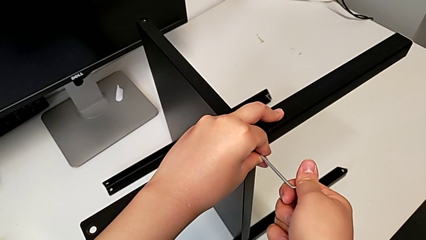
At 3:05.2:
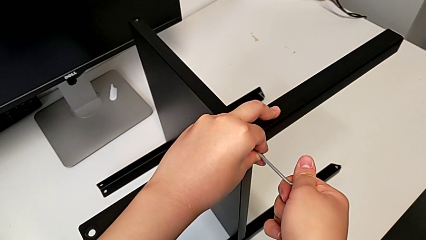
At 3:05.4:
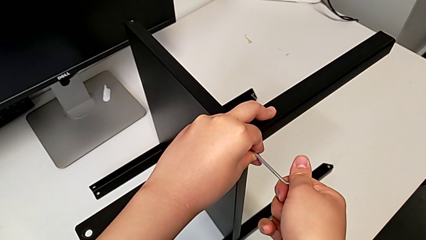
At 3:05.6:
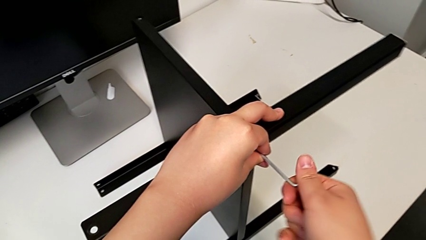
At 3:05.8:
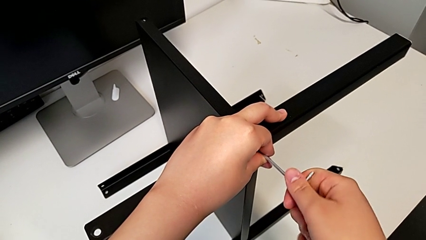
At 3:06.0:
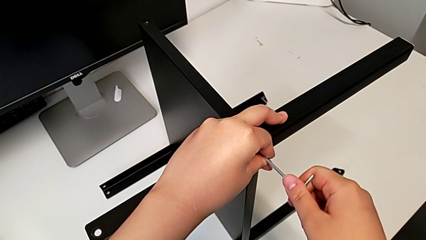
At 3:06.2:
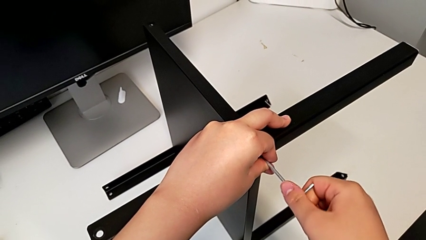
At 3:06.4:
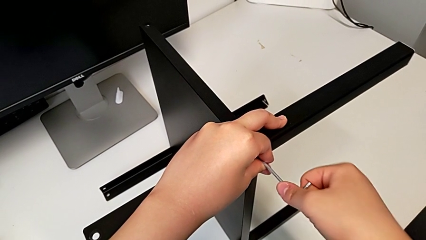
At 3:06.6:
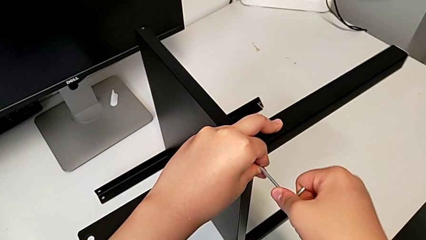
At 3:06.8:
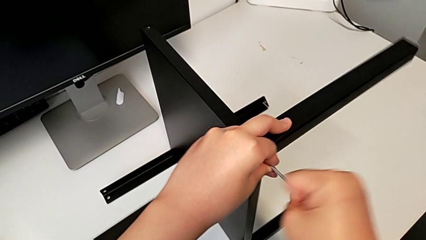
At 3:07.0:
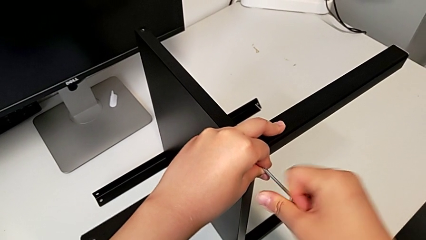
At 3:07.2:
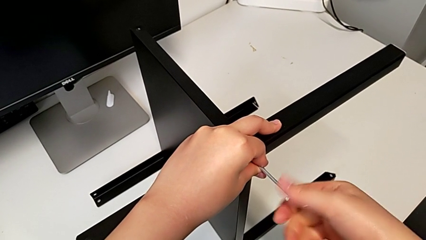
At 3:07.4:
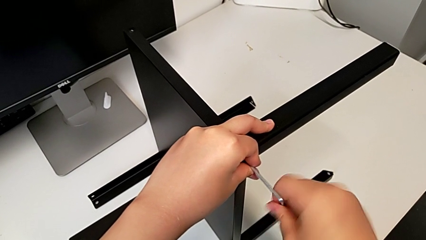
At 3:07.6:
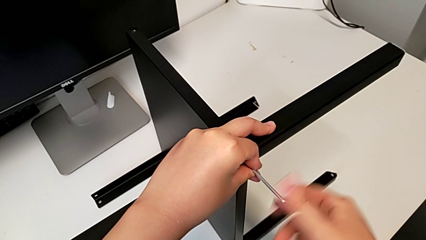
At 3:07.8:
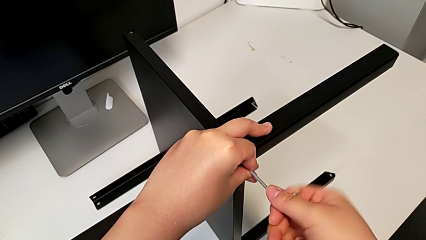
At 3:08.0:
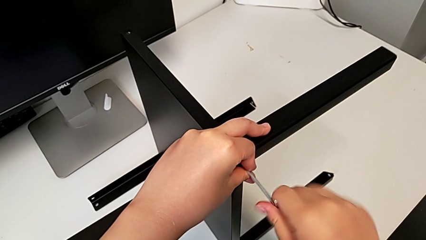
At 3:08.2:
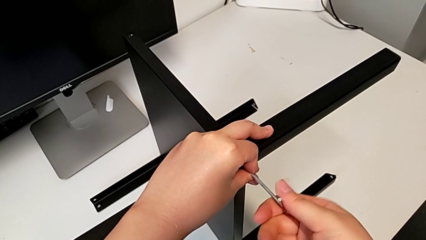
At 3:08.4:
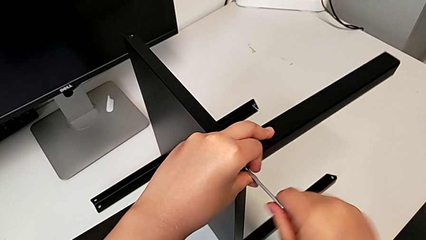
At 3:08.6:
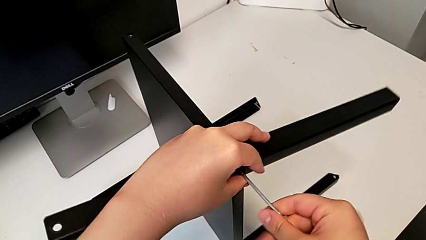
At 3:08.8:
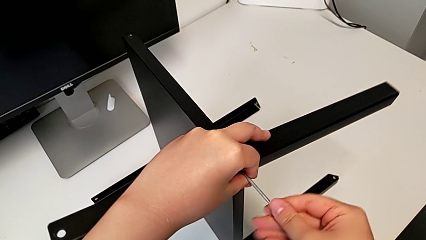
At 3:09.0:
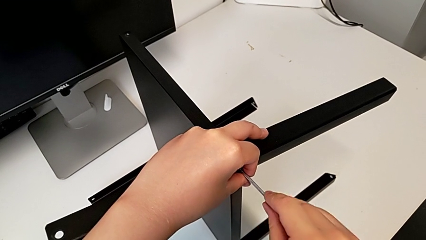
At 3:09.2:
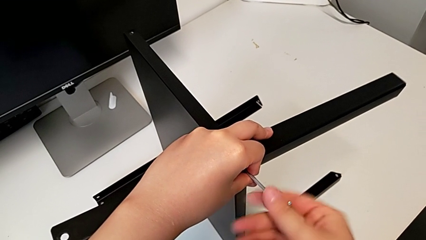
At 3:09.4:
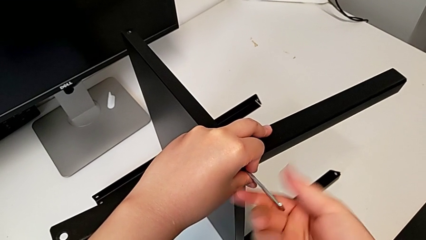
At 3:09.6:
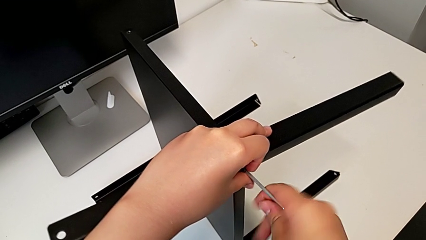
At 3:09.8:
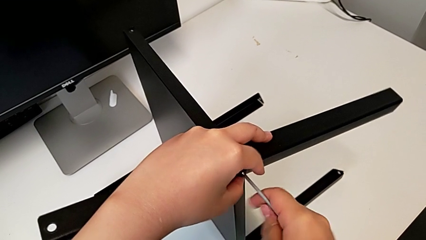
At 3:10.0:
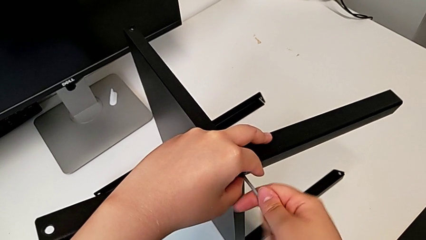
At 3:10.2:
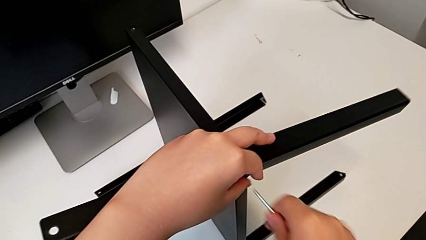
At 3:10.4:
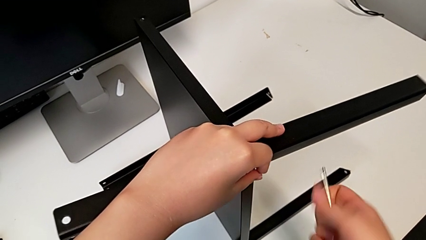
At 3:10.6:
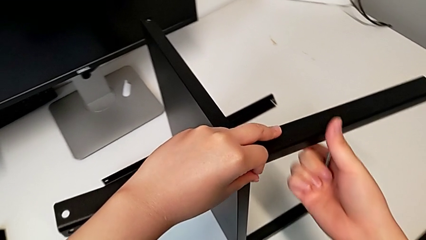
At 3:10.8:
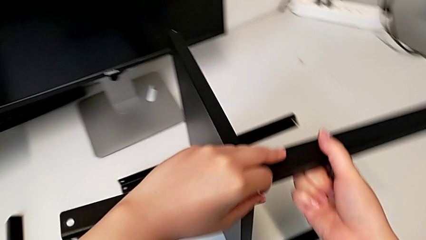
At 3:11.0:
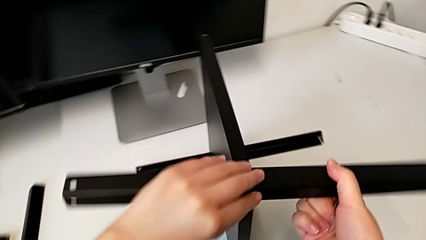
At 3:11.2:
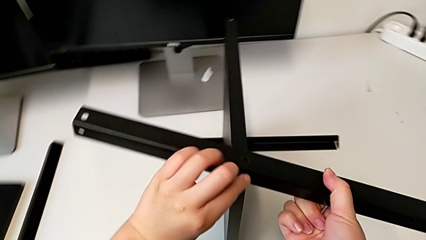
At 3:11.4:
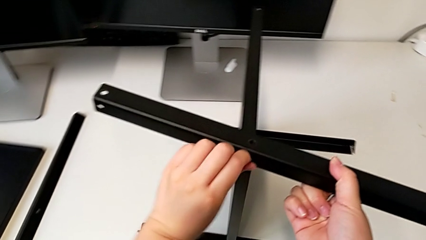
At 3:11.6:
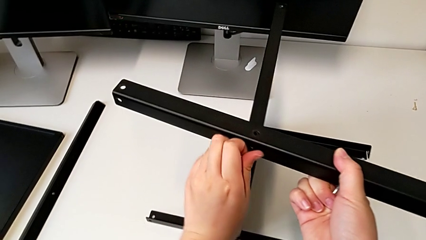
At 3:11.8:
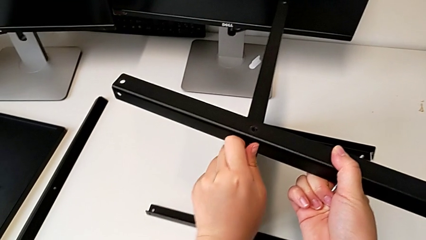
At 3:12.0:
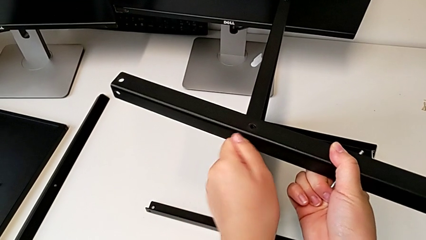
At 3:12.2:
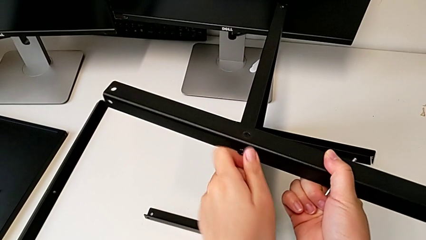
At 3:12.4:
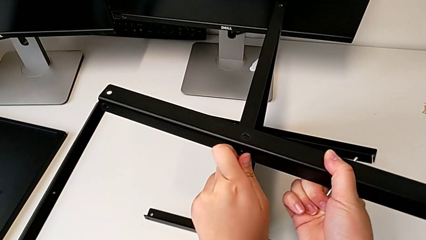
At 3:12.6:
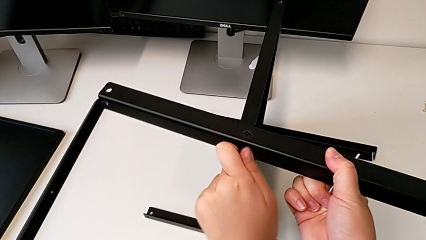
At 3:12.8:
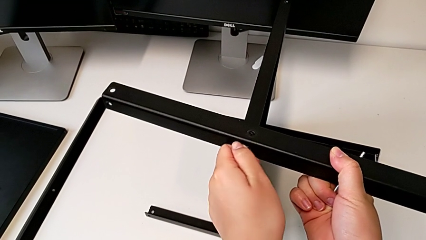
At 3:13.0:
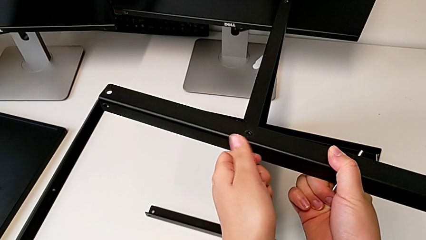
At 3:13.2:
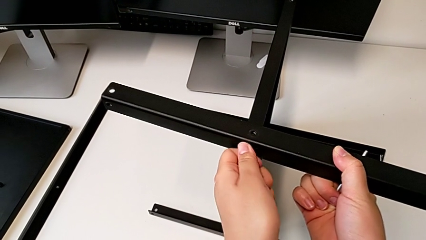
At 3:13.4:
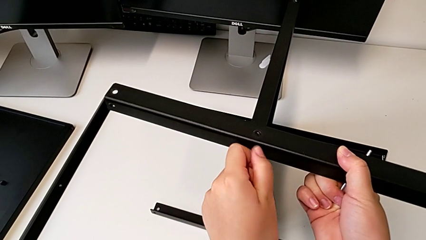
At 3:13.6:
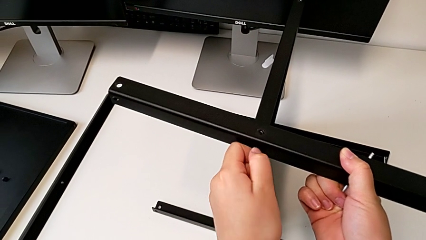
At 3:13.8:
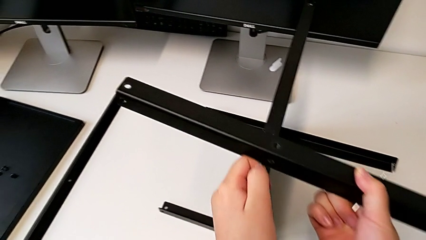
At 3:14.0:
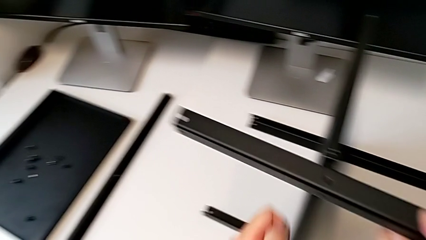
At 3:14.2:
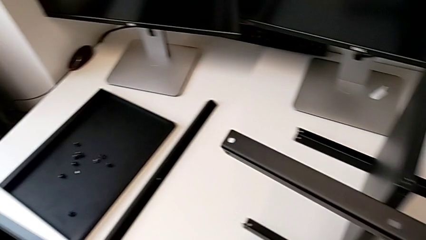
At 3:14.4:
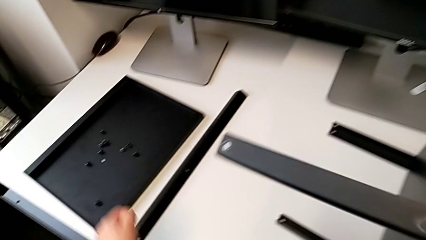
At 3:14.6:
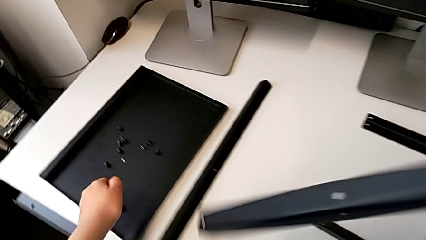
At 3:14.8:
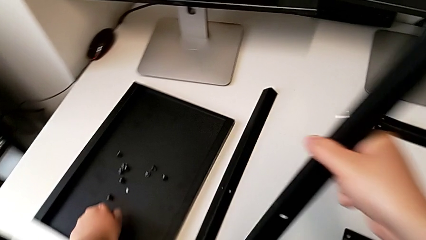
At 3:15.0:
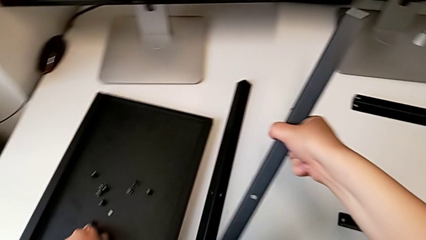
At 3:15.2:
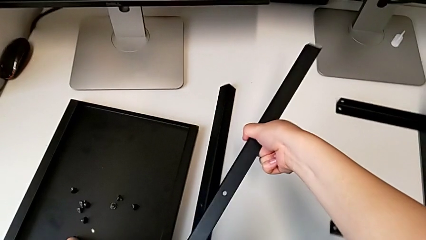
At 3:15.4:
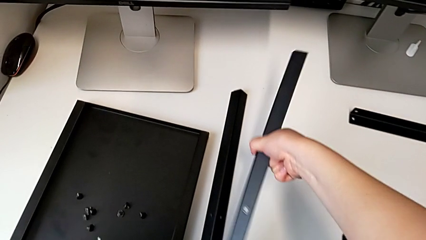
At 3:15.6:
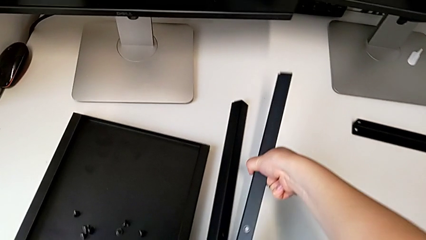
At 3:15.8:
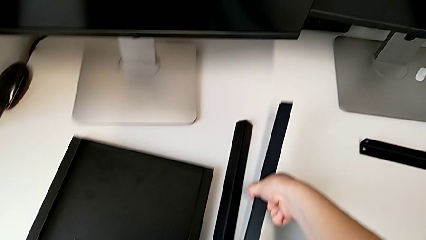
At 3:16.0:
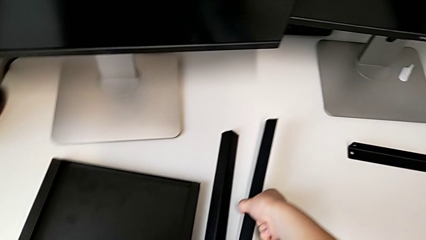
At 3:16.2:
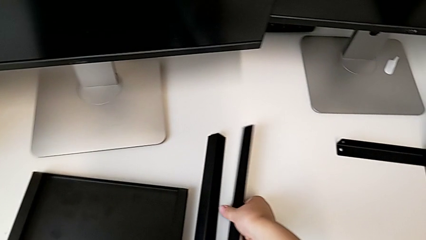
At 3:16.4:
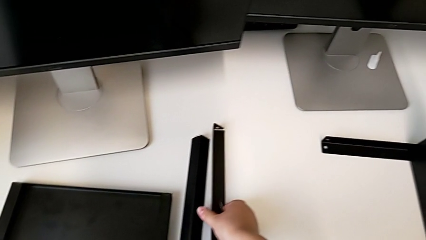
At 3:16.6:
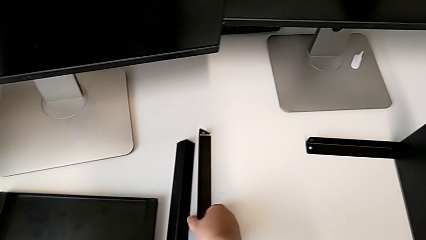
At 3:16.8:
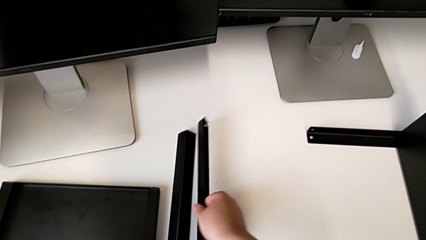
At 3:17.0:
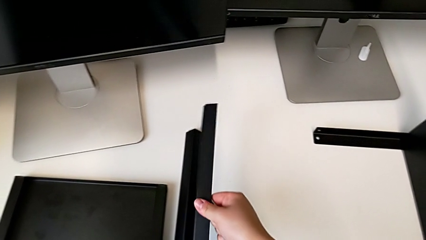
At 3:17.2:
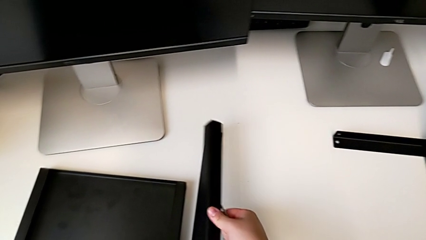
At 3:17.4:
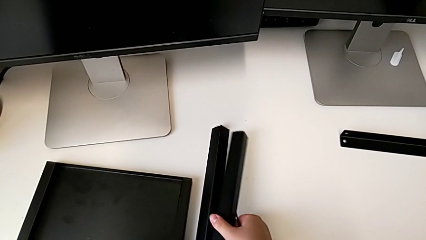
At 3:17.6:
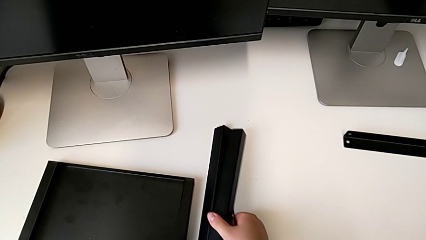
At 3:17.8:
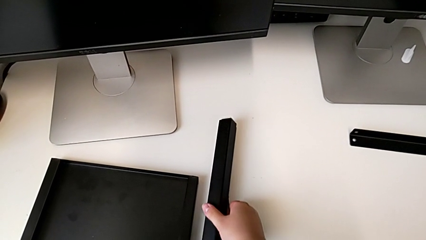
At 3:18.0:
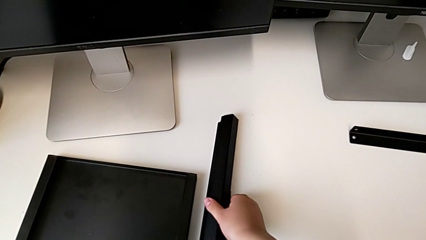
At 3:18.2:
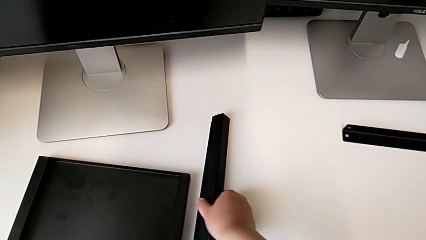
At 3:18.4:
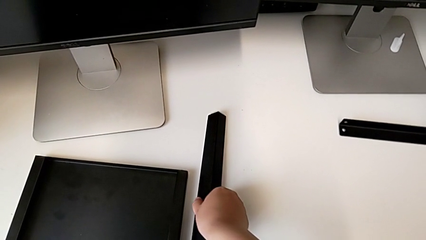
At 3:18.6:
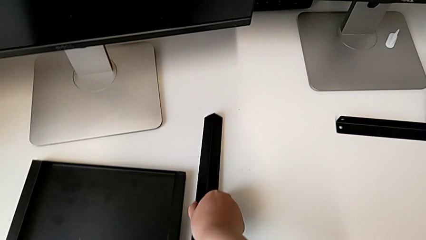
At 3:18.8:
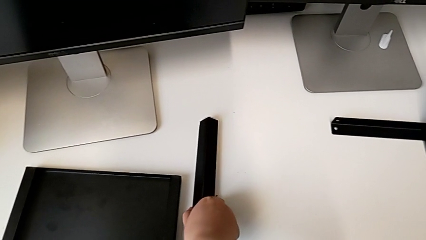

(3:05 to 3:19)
The camera wearer is disassembling the second leg of the furniture. They keep unscrewing the hex socket head, withdraw the Allen wrench, unscrew the hex socket head, disassemble the leg, disassemble the hex socket head with the left hand, place it with the left hand and place the leg with the right hand.

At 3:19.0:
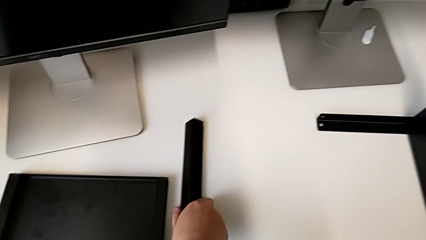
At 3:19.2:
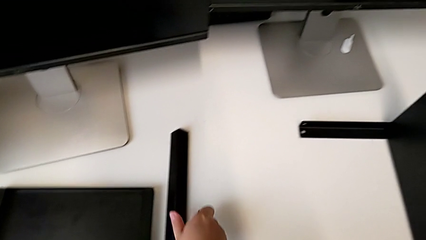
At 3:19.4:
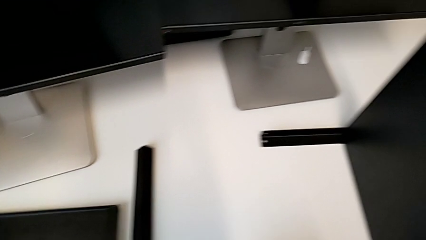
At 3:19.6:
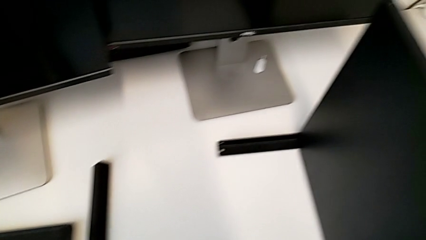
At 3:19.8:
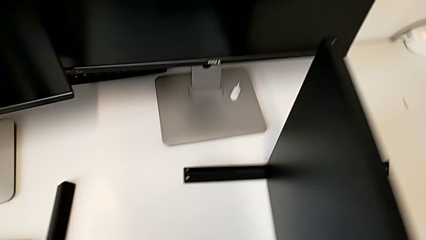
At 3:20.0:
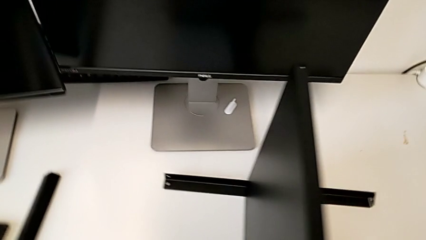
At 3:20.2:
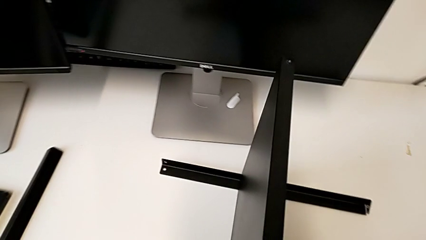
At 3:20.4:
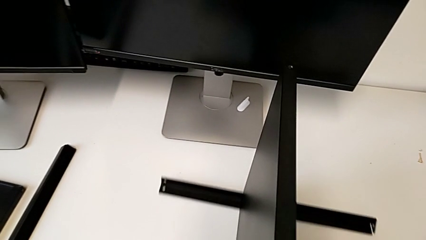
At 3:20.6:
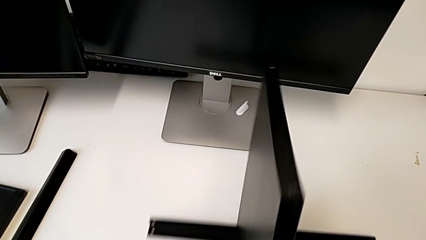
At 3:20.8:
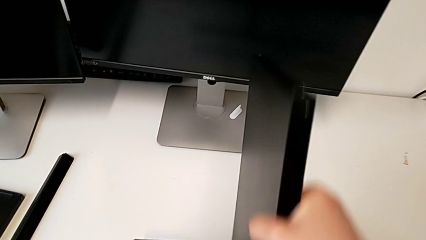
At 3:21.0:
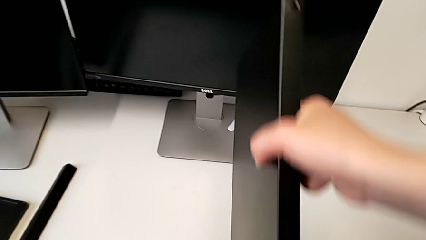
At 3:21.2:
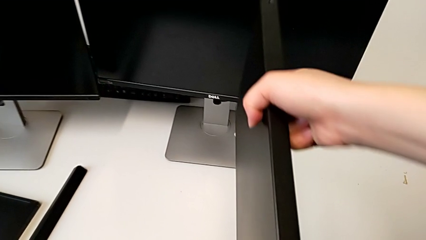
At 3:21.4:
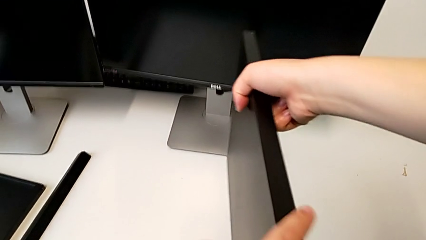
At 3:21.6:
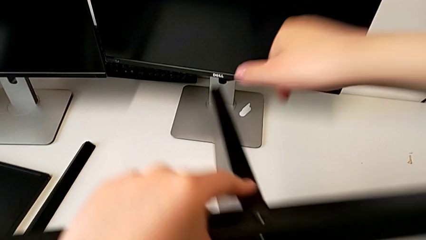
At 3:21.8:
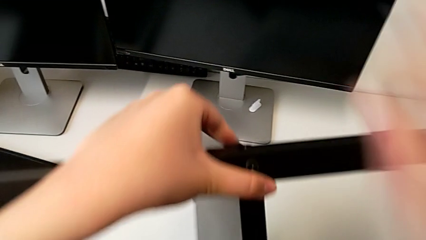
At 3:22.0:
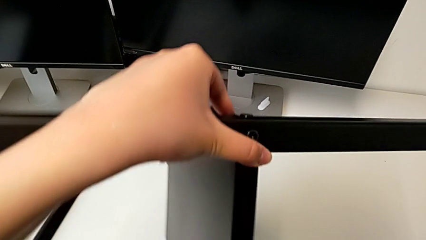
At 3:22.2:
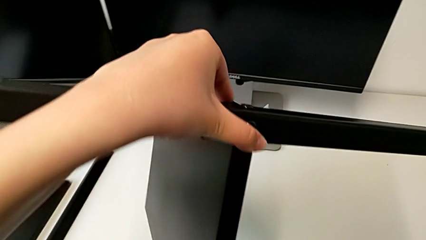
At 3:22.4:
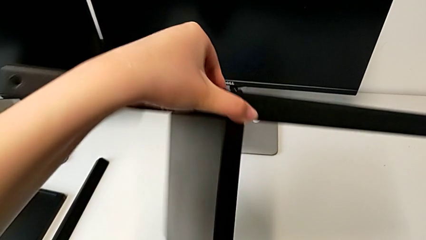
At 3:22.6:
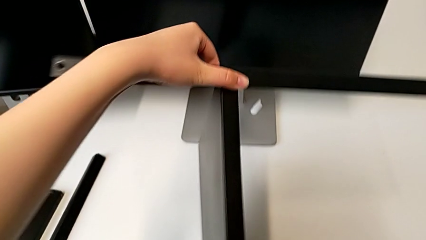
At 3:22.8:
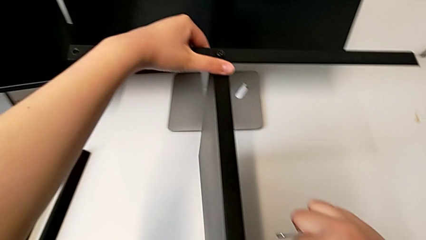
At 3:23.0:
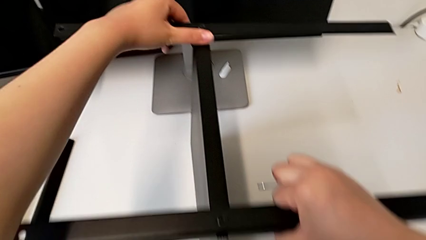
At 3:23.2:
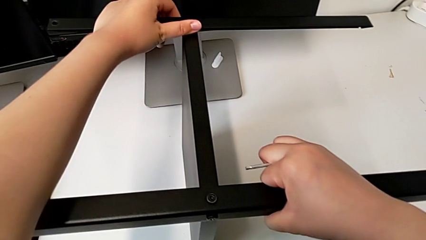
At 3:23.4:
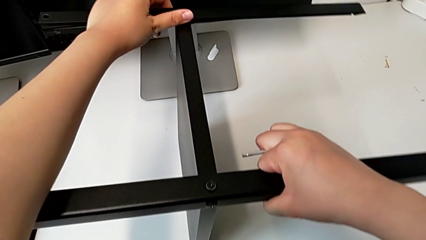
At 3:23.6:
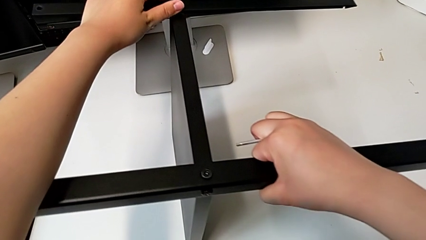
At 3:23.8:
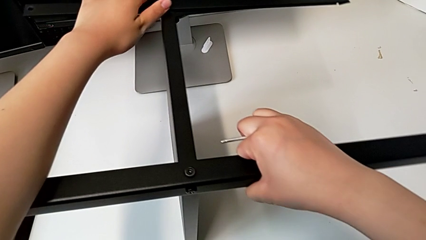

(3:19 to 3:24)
The camera wearer is disassembling the third leg of the furniture. They rotate the nightstand.
